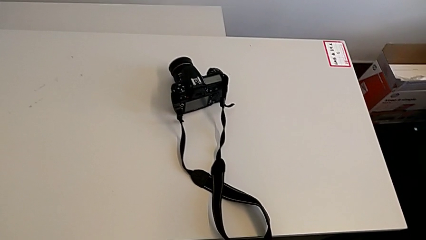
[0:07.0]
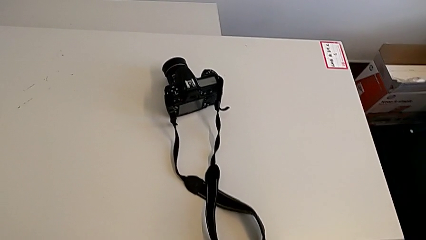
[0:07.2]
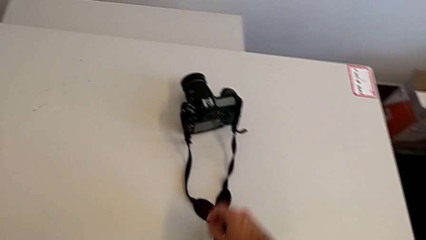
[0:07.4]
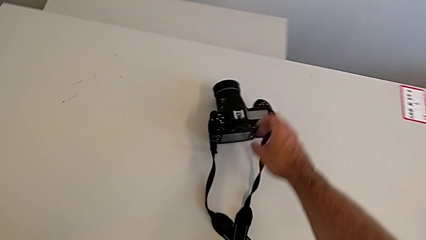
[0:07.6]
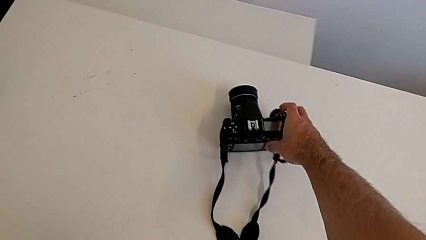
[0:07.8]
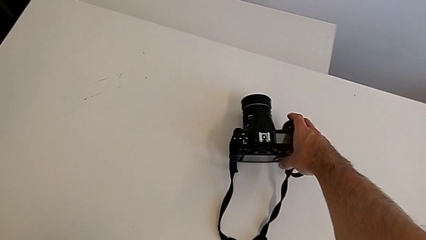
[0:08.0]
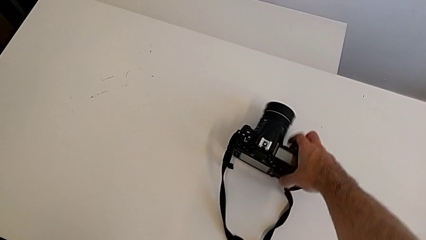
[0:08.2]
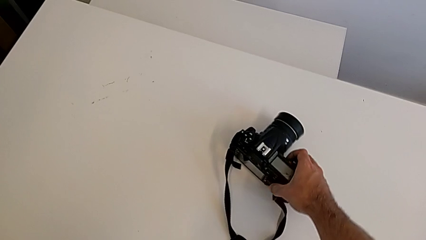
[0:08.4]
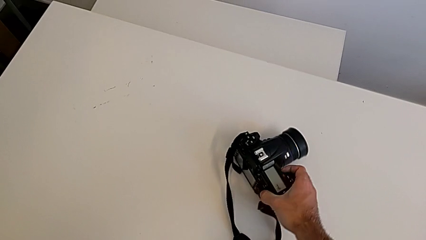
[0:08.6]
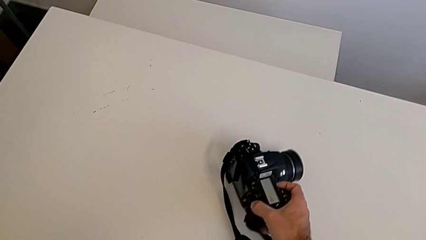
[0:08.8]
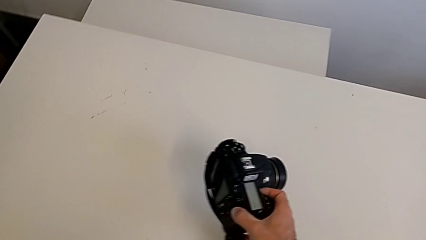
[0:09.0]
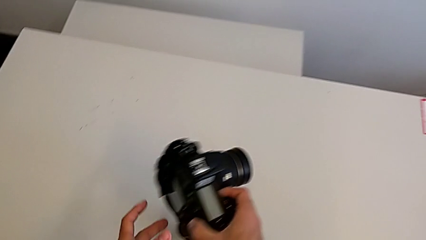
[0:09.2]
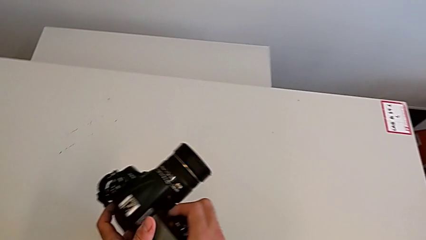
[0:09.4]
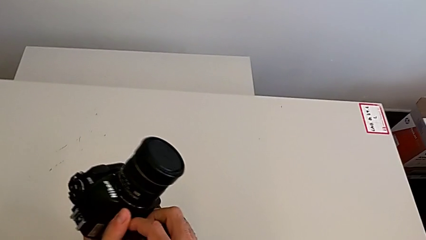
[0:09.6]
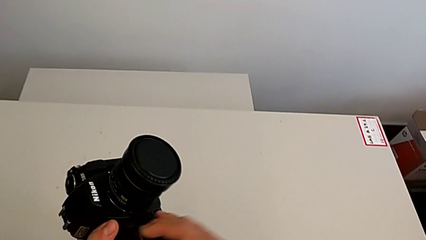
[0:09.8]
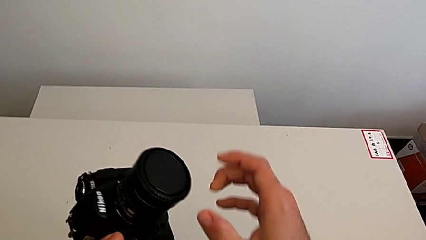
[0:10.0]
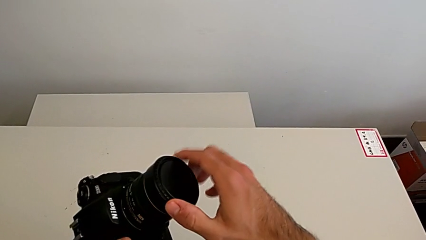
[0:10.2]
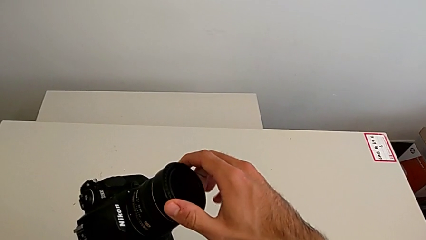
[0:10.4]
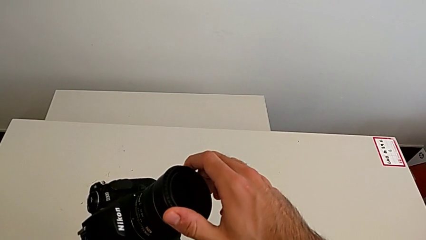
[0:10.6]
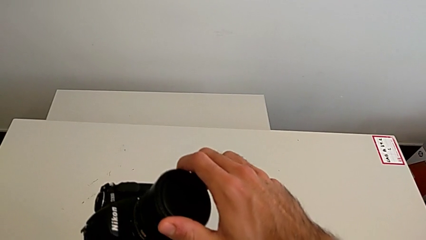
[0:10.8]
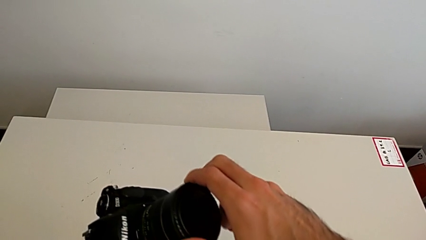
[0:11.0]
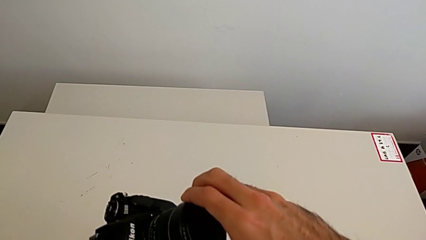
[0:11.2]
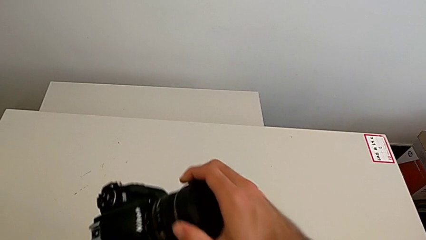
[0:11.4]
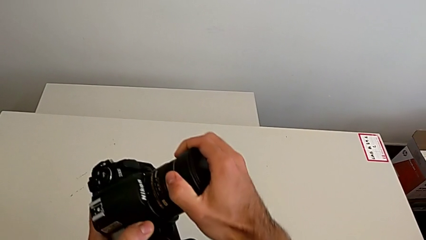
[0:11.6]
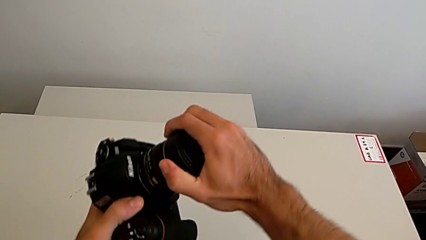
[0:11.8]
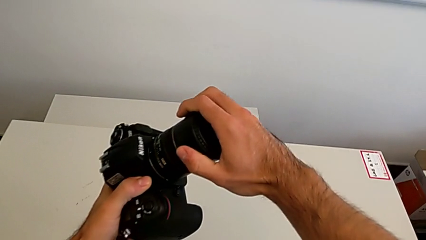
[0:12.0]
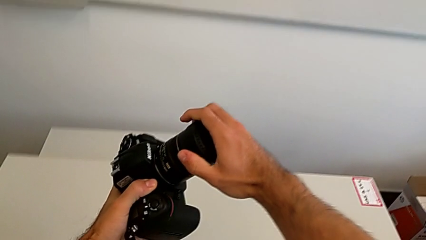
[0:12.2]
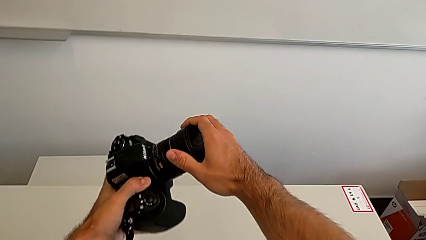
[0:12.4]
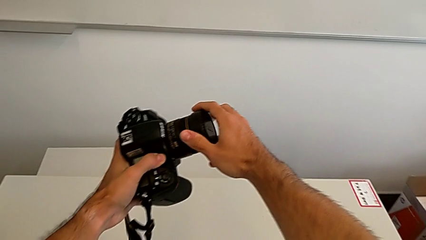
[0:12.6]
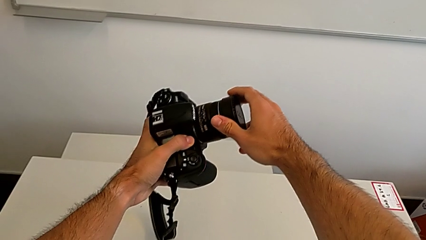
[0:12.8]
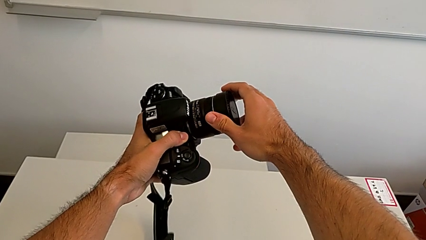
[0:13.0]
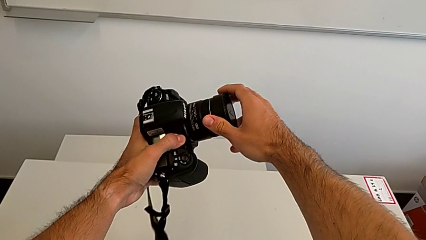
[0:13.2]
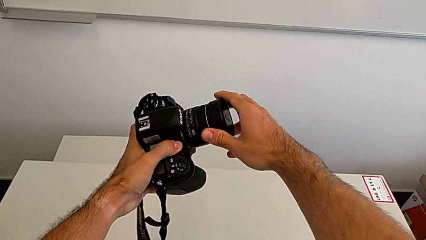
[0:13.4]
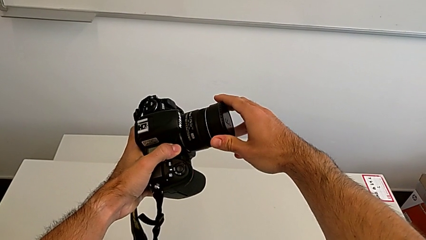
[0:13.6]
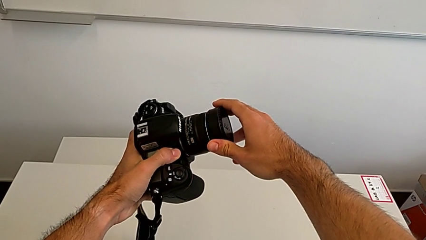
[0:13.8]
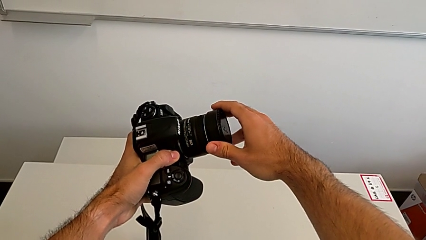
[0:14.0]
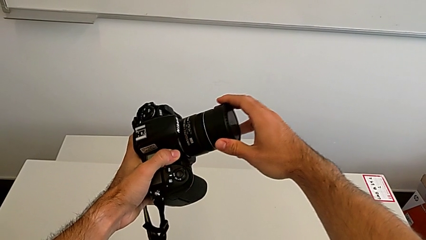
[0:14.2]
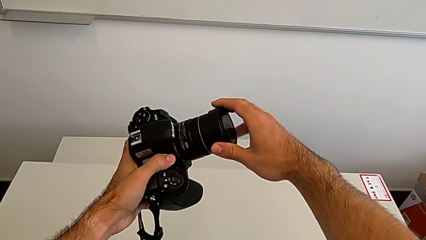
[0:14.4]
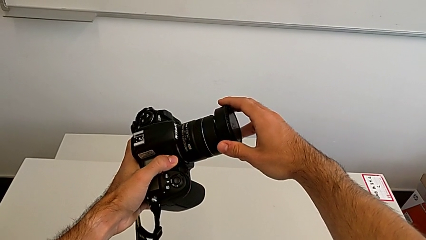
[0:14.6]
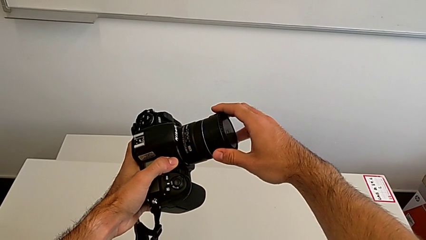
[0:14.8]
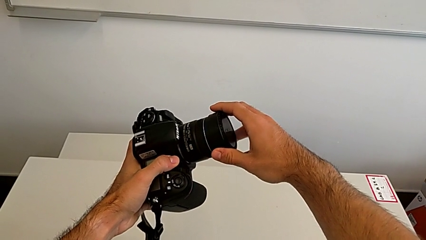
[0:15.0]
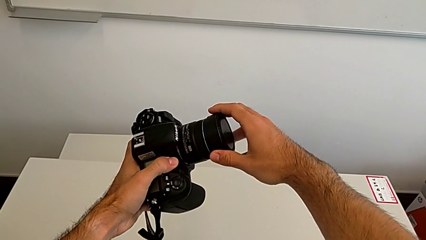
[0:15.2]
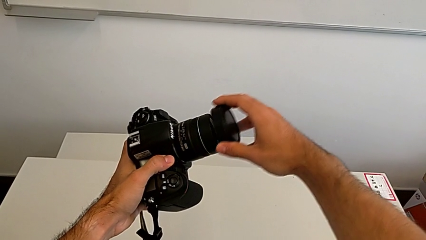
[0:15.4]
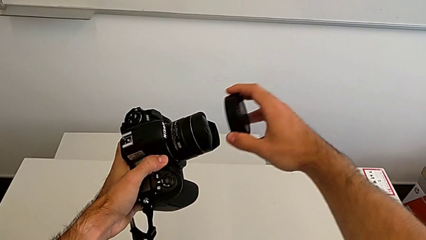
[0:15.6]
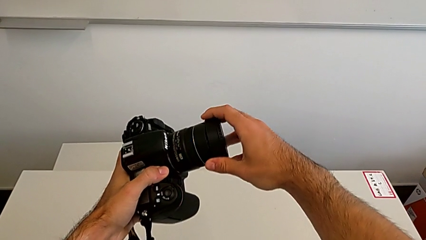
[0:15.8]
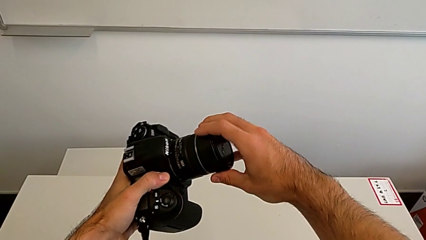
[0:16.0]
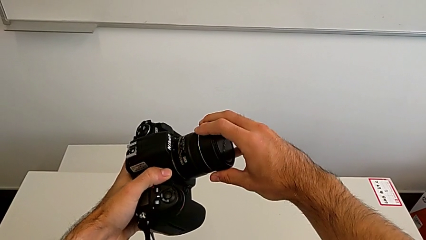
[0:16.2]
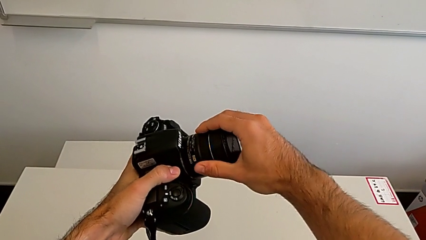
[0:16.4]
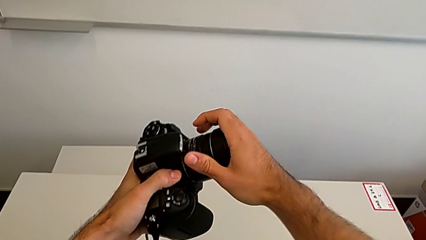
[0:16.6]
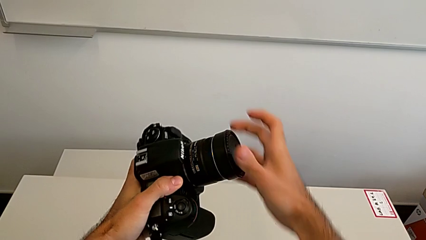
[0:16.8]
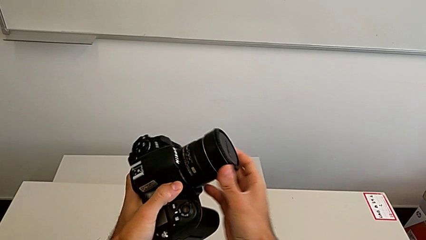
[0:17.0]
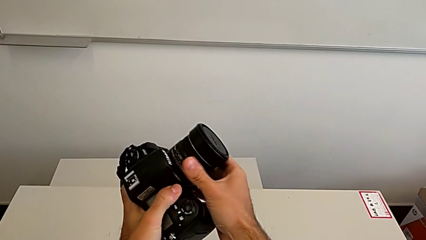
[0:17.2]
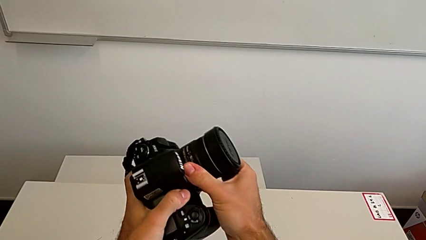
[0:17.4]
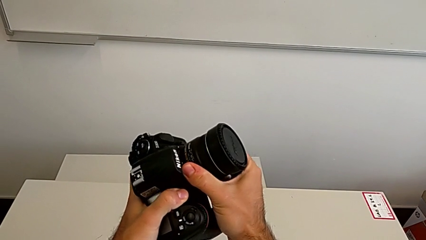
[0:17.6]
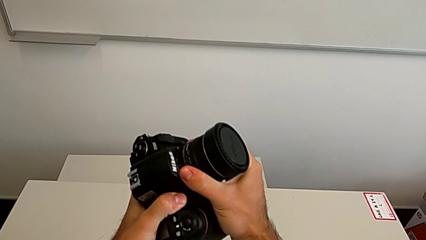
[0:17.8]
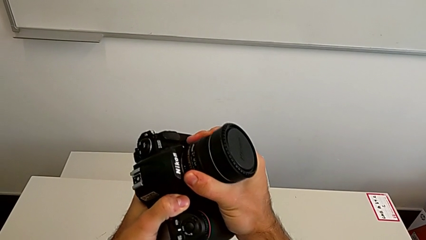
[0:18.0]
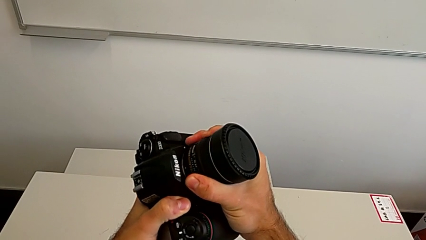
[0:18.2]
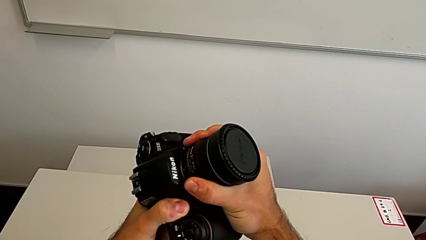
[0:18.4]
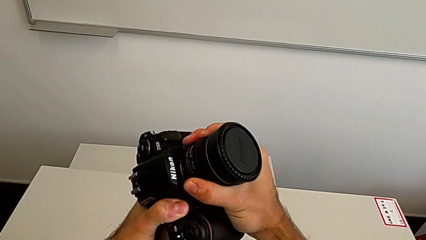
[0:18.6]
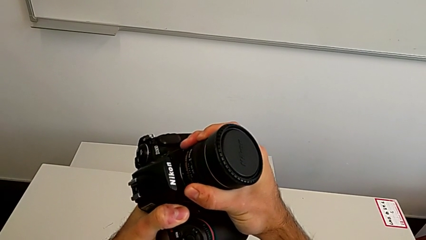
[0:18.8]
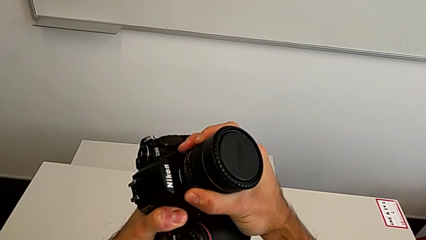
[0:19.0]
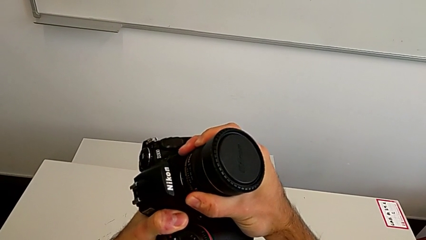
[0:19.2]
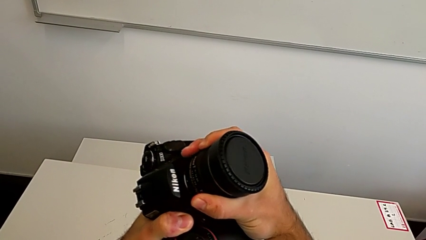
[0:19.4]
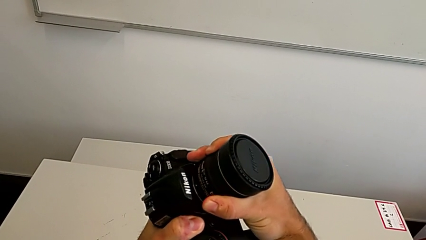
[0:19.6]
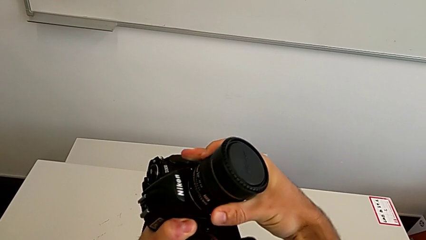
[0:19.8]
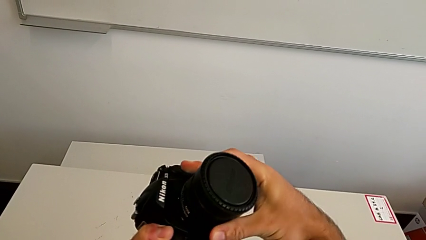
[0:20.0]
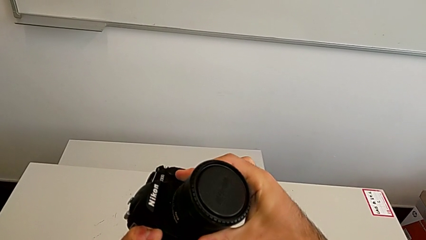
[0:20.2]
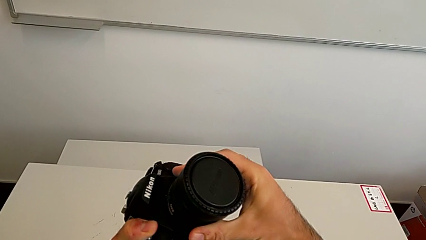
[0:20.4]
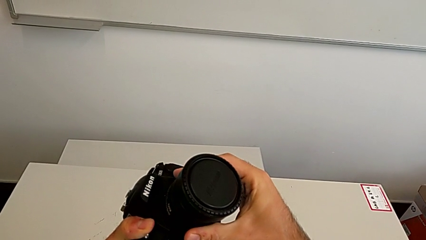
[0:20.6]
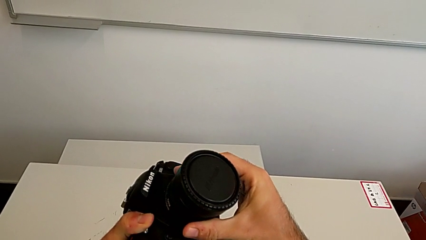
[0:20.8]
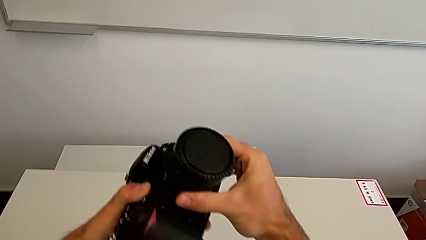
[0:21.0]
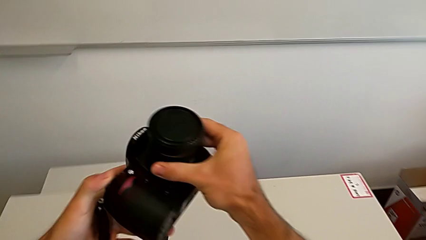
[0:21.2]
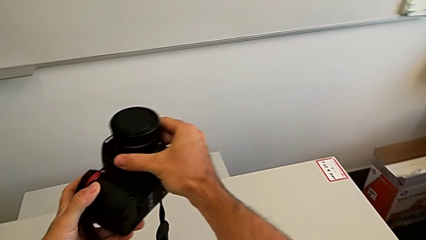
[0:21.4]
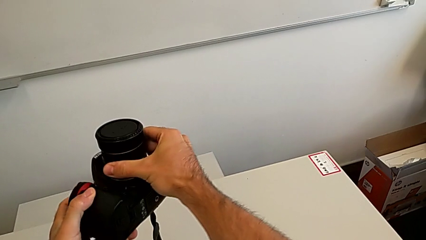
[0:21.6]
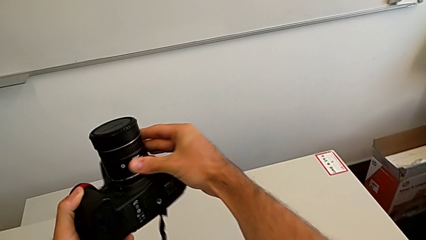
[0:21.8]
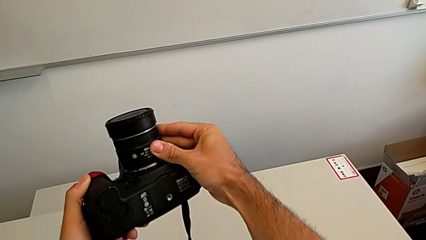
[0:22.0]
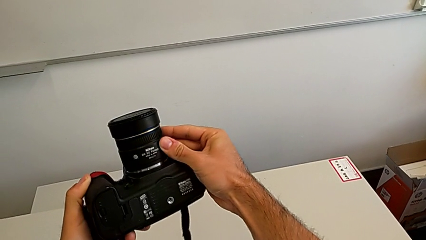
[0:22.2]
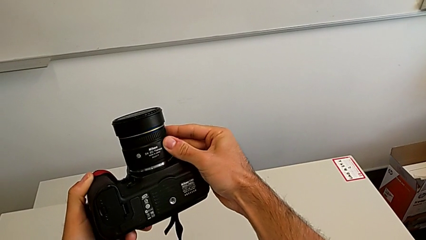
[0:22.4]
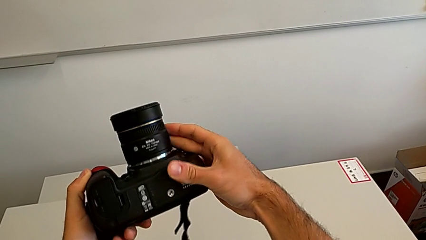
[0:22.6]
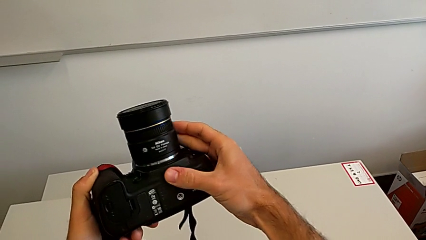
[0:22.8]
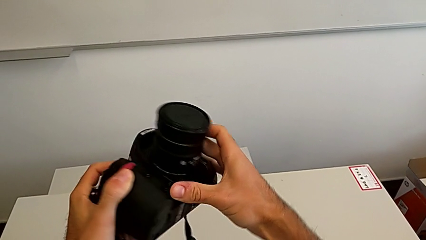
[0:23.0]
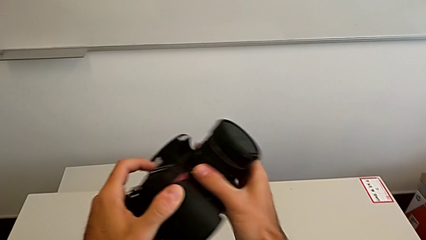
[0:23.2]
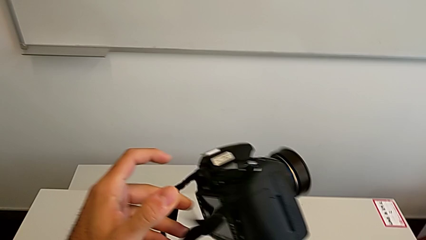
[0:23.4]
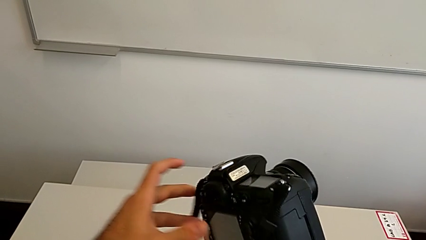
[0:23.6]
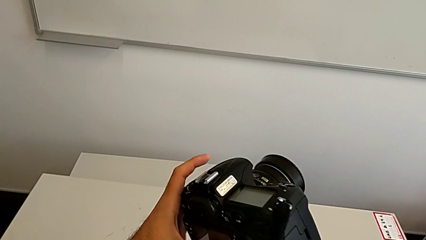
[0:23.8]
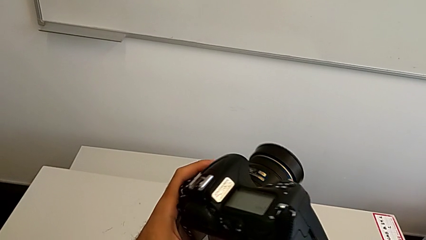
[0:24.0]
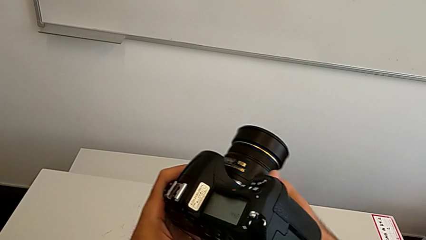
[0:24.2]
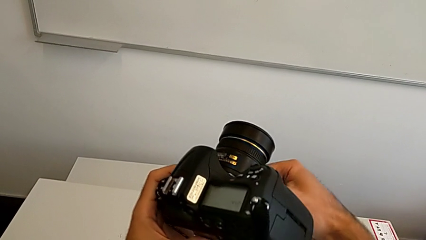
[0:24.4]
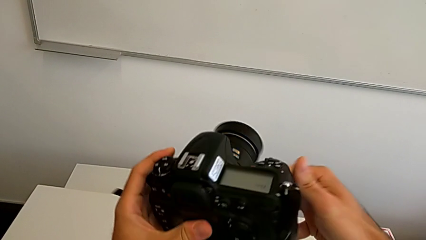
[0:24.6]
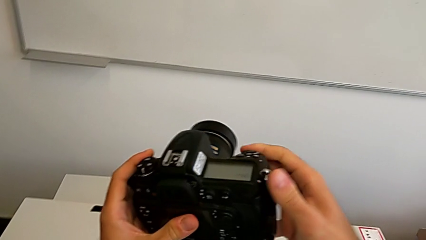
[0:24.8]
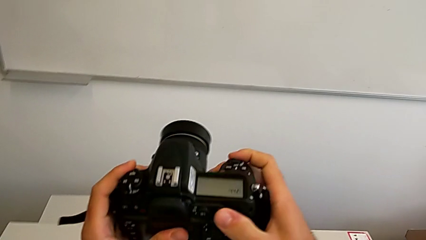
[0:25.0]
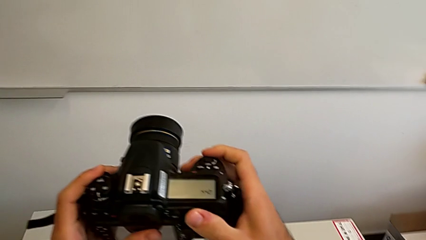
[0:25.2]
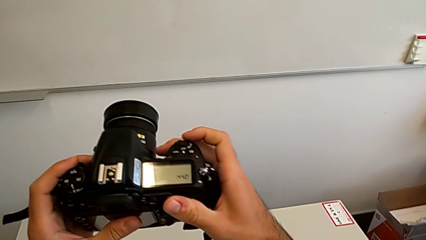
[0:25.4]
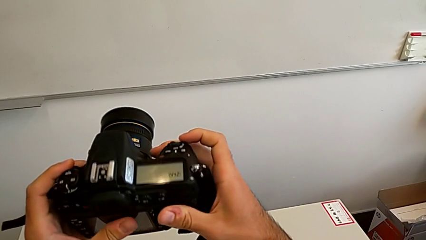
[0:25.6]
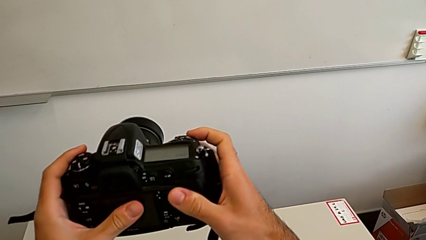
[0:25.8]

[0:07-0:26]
The camera wearer is detaching the lens from the DSLR. They grab the DSLR, lift it, wrongly grab, withdraw and lift the lens cover, insert it, wrongly lift it, assemble it, grab the lens, wrongly rotate it and rotate the DSLR.
